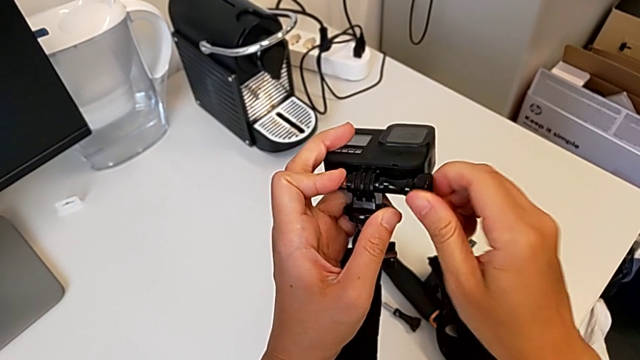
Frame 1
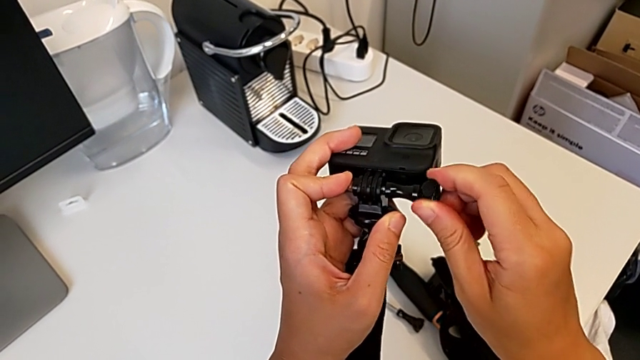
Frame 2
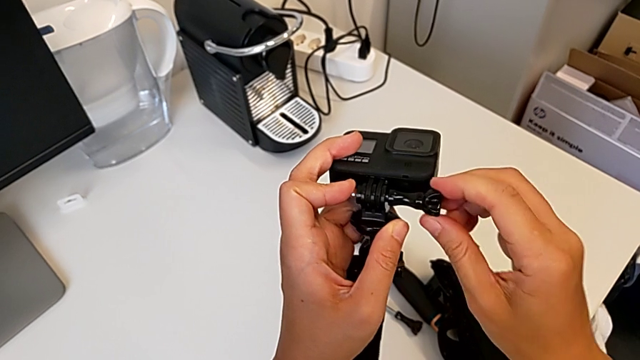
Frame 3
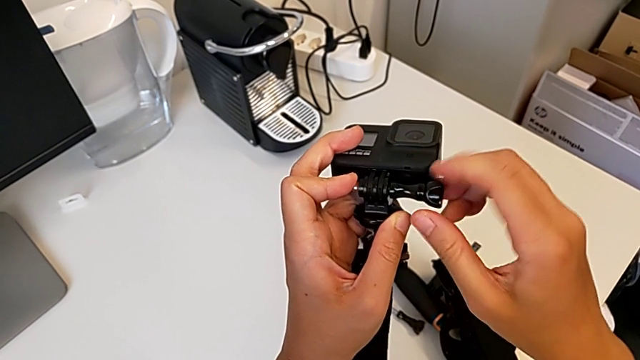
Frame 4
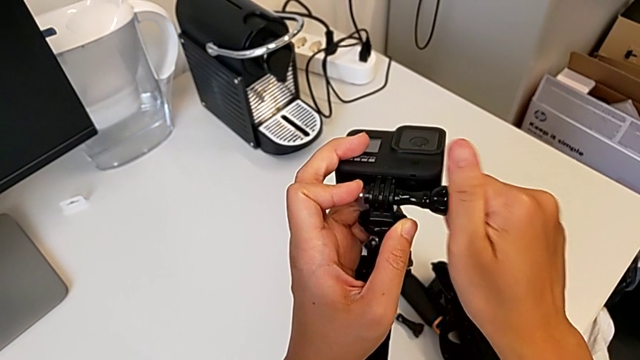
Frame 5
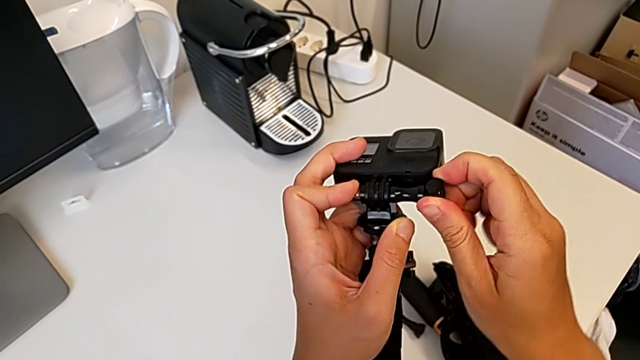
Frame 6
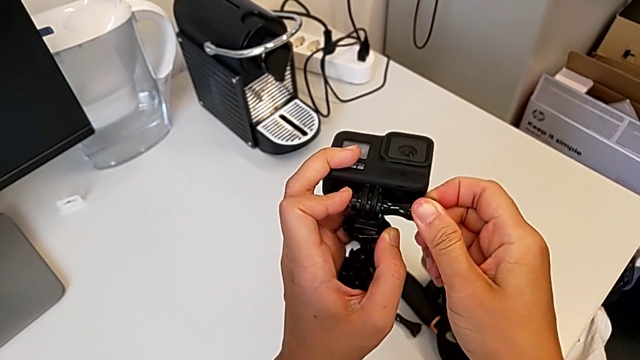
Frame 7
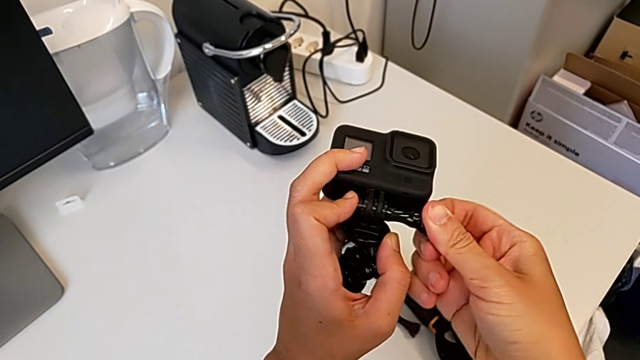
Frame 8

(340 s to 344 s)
The camera wearer is mounting the GoPro onto the tripod. They keep screwing the screw.

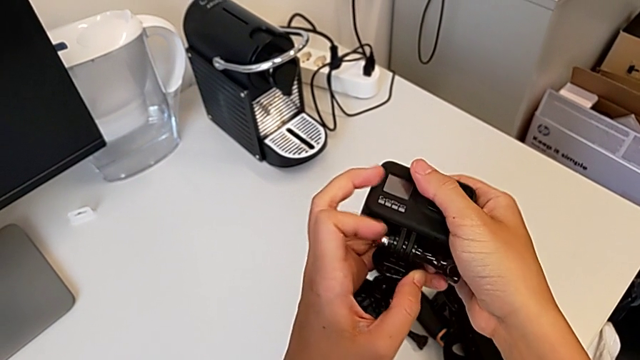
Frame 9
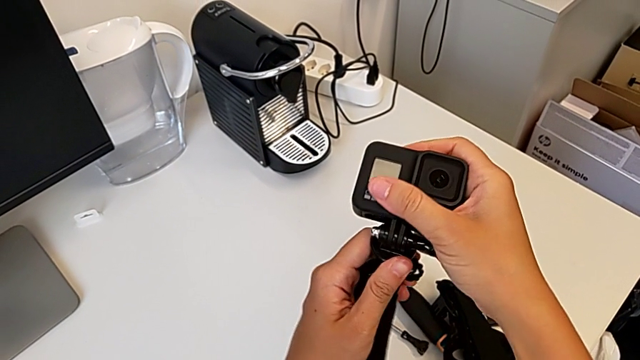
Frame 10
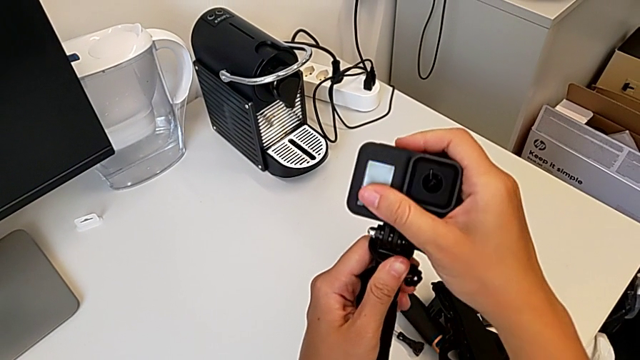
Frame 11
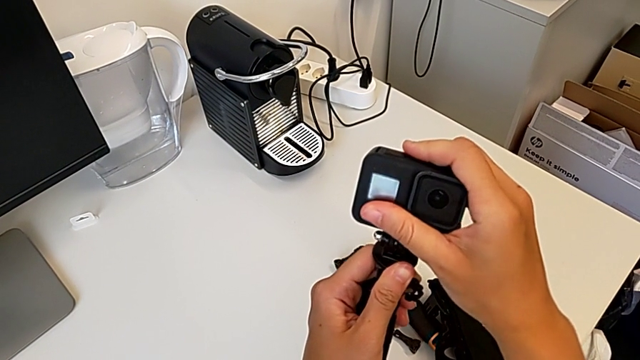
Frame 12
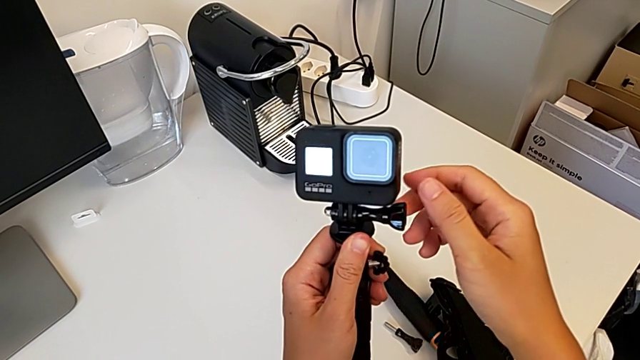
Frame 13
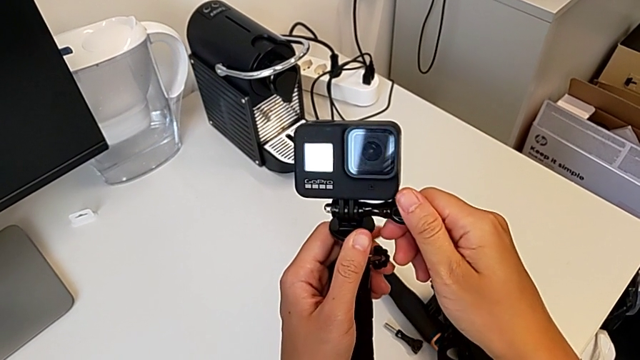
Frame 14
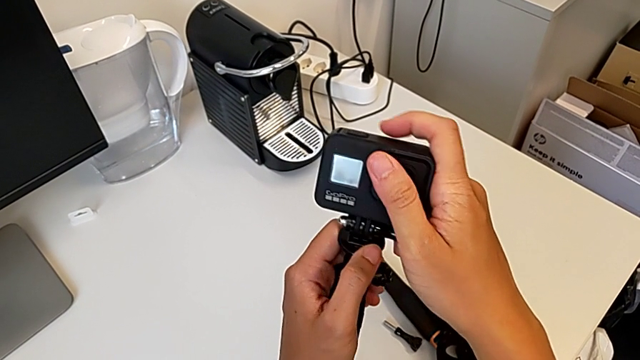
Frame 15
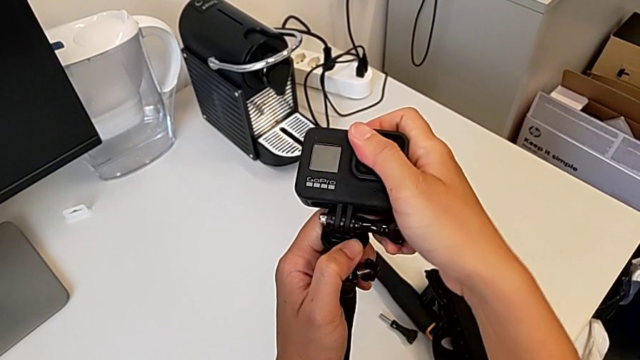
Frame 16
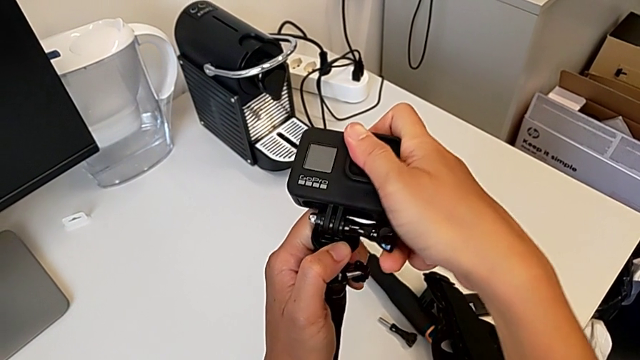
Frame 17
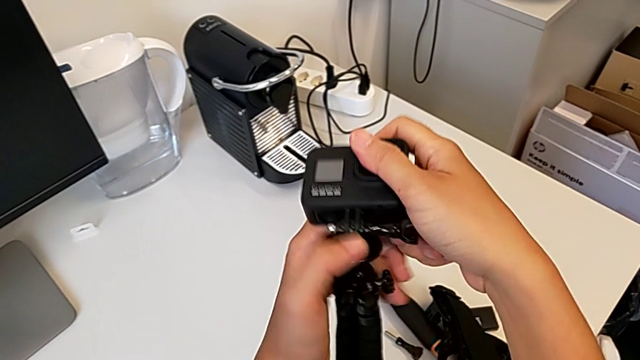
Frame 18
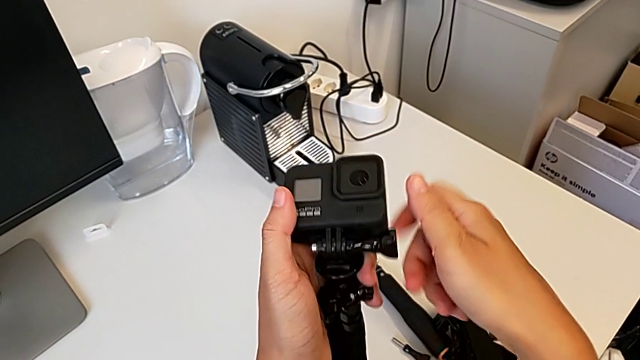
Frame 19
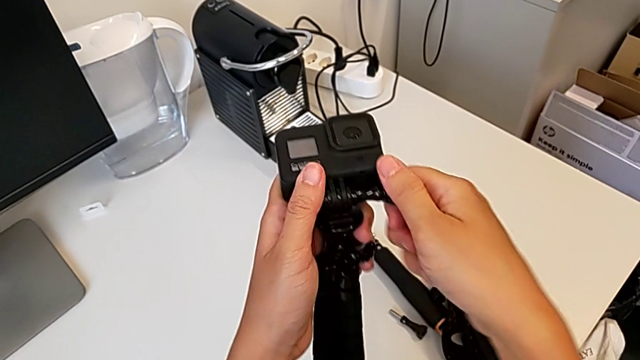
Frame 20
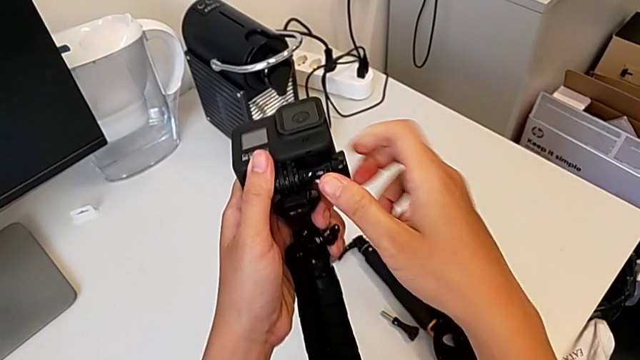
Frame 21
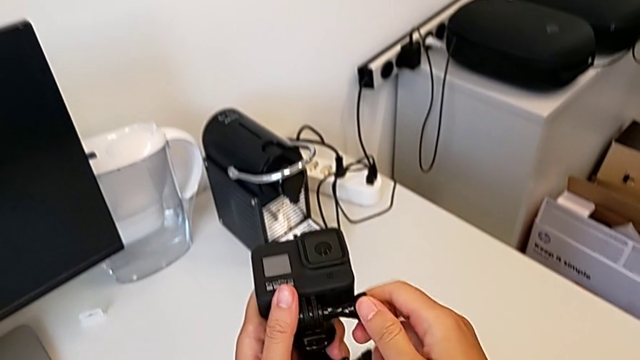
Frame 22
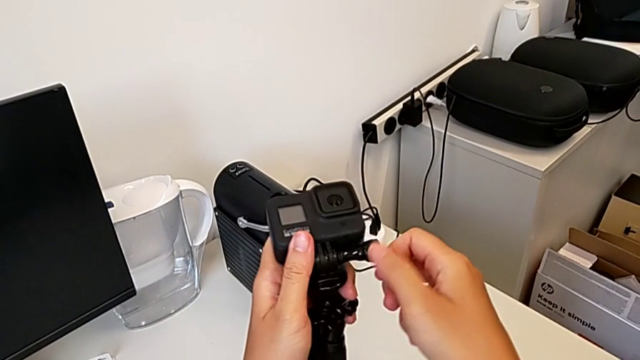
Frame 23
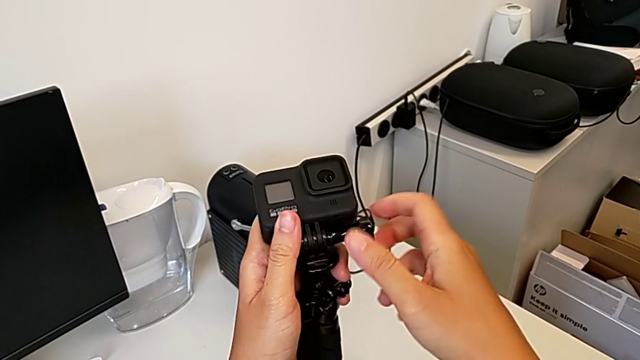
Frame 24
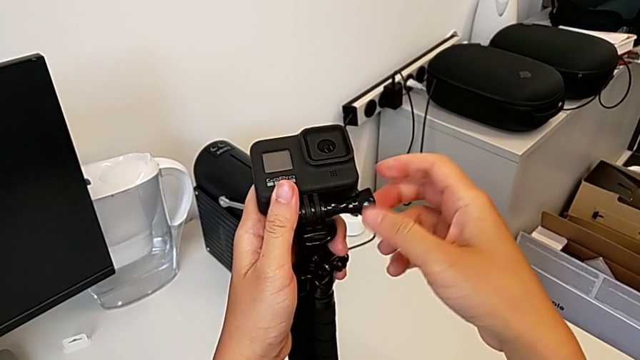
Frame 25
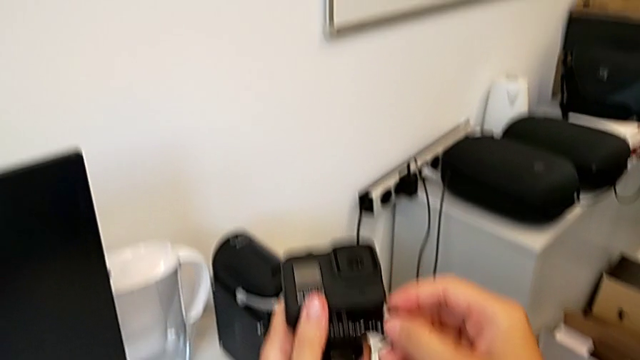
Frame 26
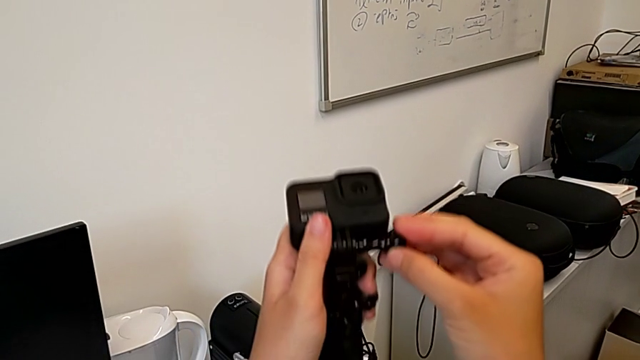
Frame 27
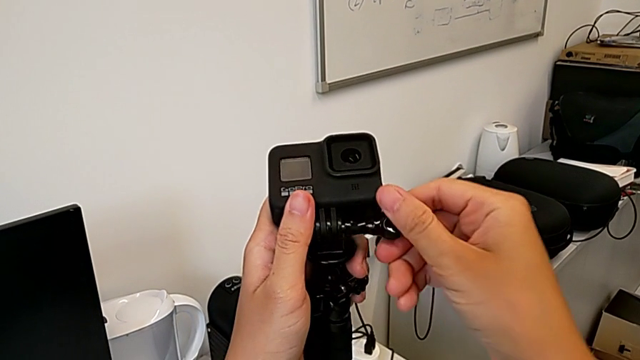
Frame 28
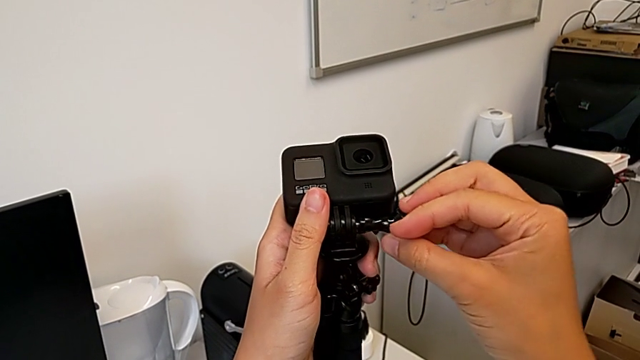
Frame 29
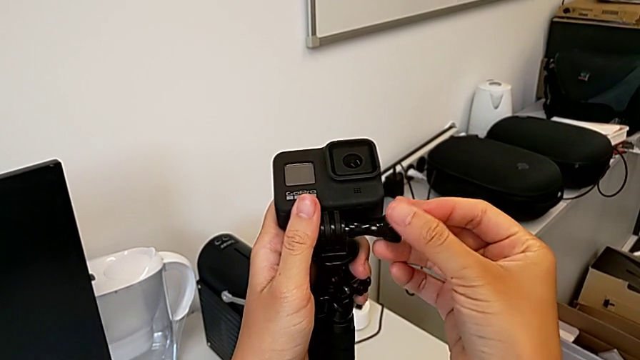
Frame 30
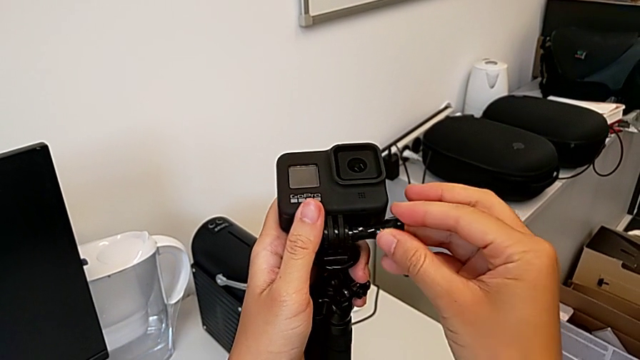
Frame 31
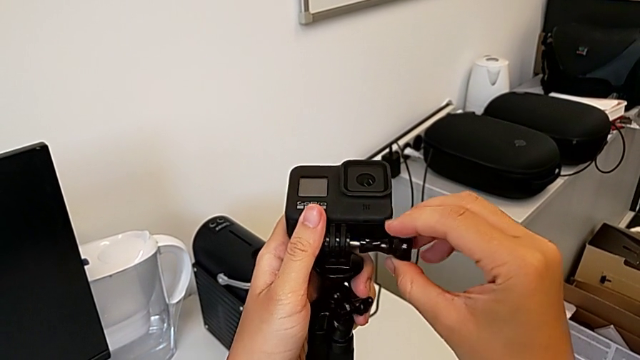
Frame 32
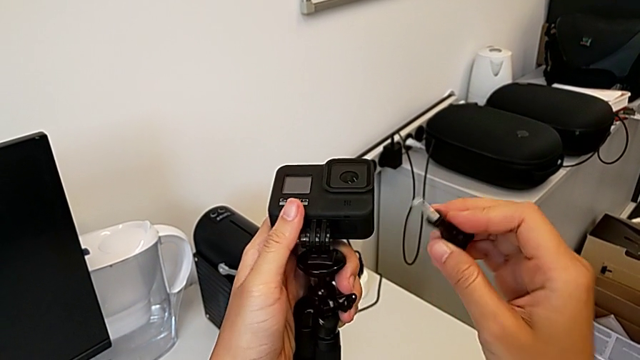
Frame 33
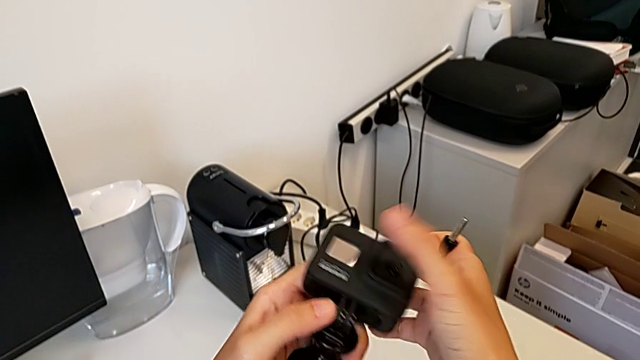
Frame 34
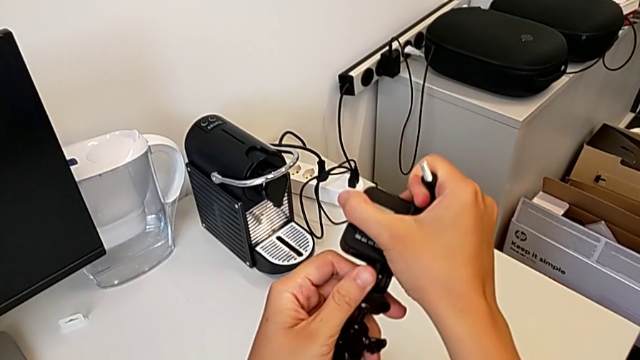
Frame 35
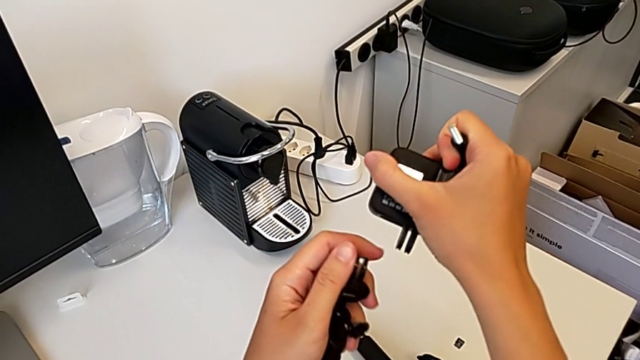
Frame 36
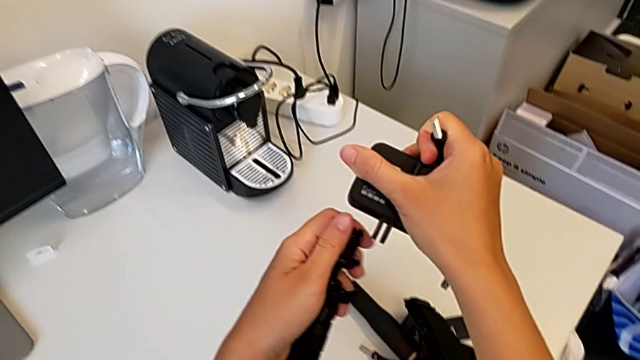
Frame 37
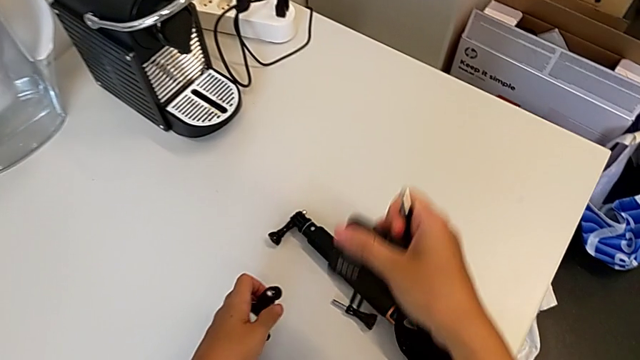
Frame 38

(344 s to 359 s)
The camera wearer unscrews the lock screw on the tripod. They hold the GoPro, unscrew the screw, withdraw it and withdraw the GoPro.

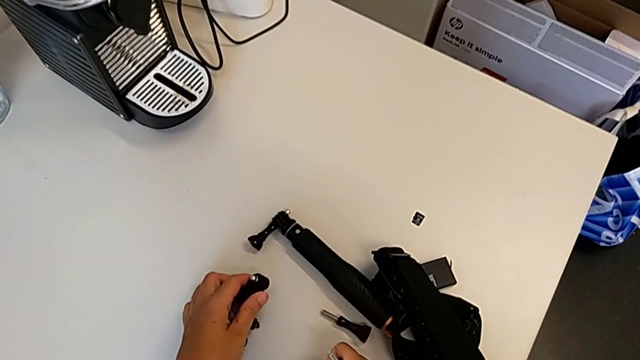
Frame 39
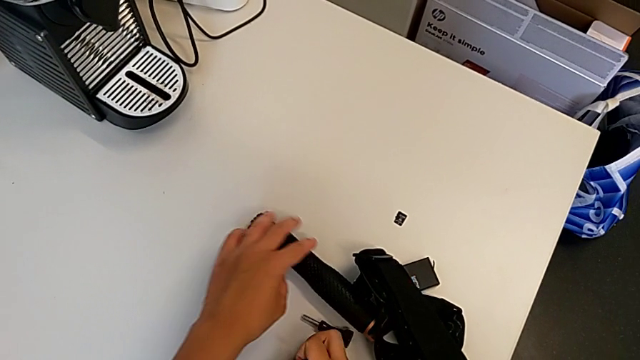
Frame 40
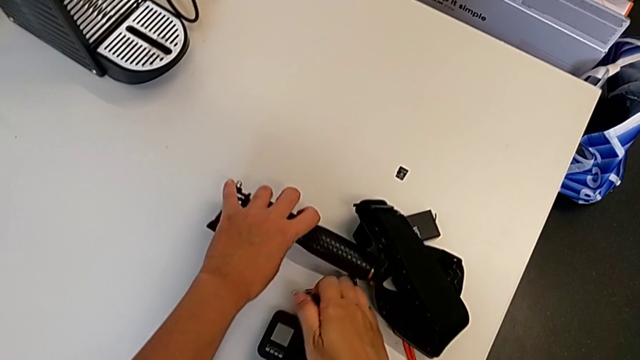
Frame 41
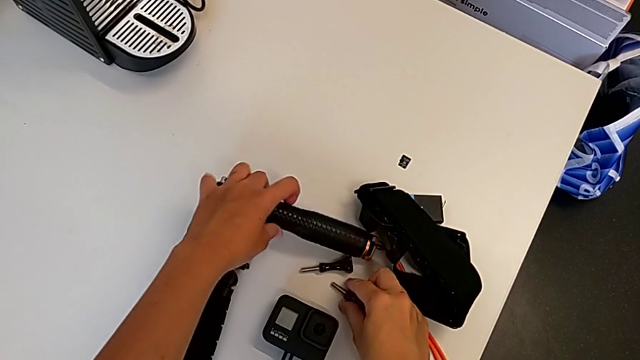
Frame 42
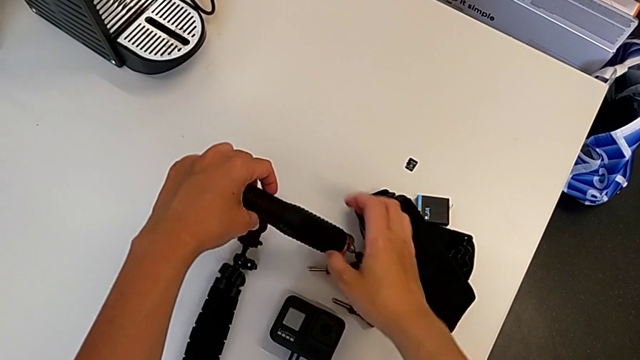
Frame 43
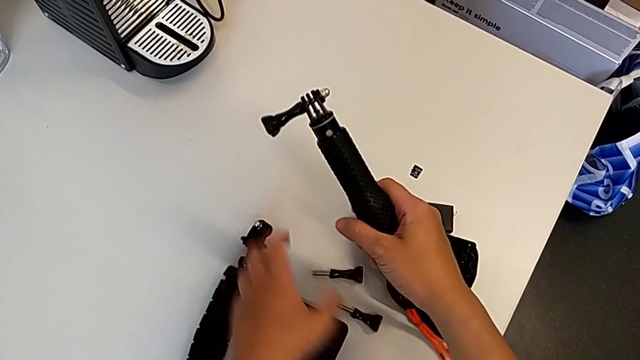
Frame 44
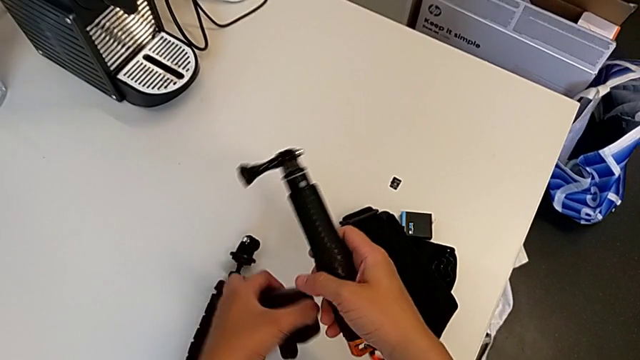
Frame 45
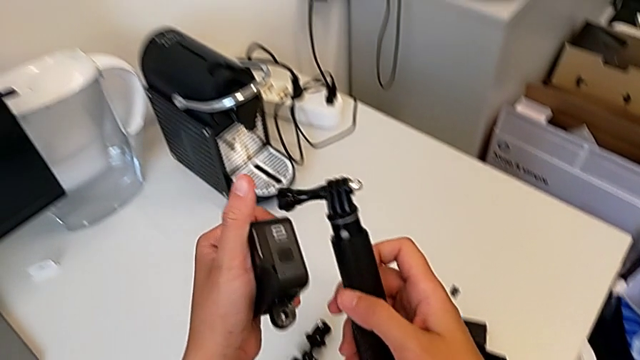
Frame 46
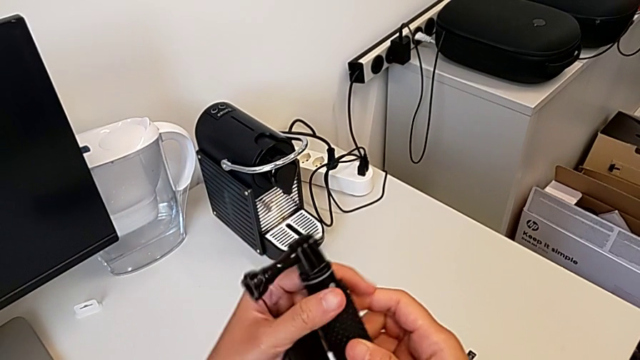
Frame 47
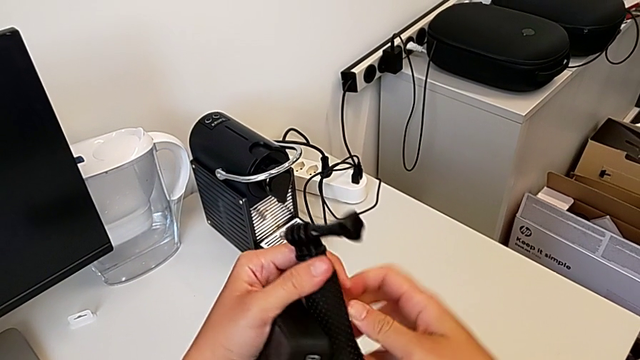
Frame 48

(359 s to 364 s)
The camera wearer is mounting the handheld grip. They grab the handheld grip, lift it and rotate it.
